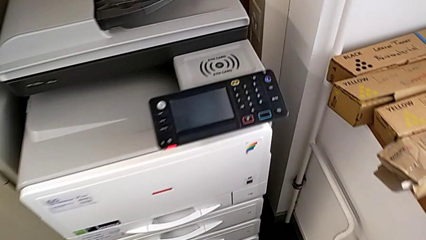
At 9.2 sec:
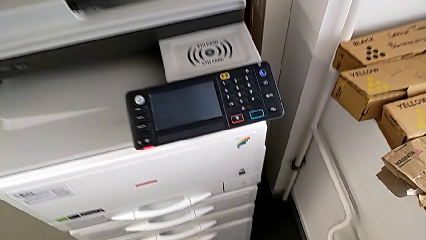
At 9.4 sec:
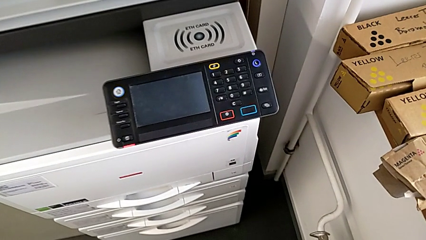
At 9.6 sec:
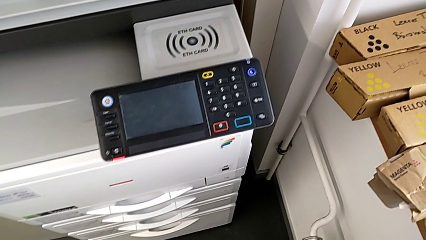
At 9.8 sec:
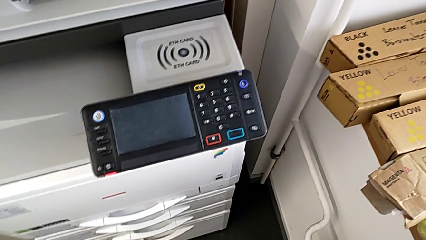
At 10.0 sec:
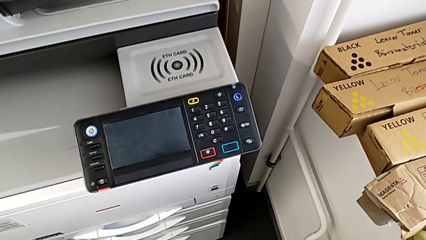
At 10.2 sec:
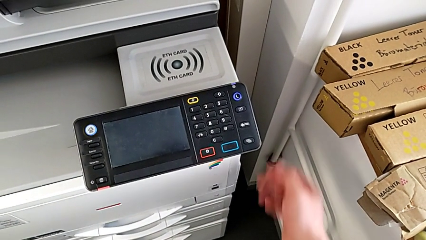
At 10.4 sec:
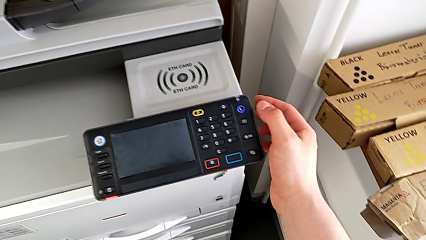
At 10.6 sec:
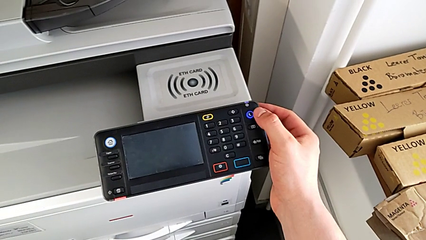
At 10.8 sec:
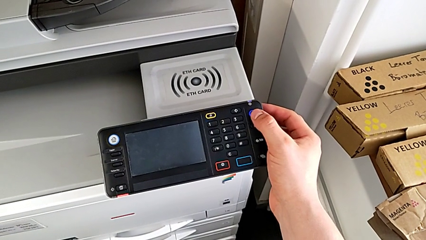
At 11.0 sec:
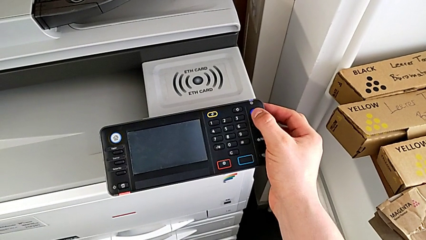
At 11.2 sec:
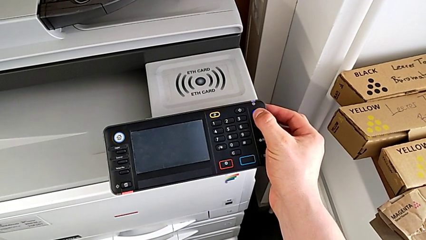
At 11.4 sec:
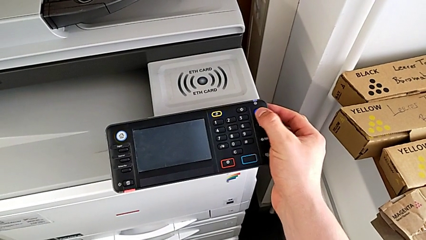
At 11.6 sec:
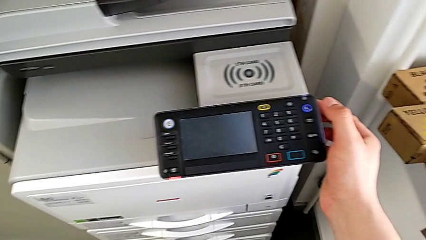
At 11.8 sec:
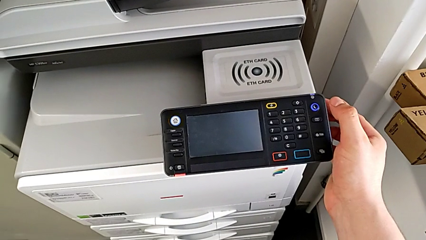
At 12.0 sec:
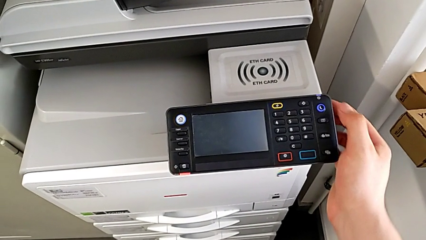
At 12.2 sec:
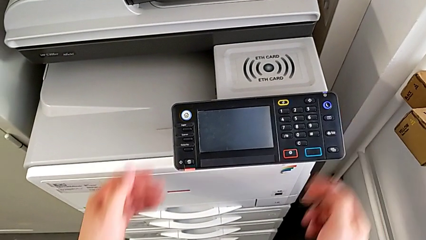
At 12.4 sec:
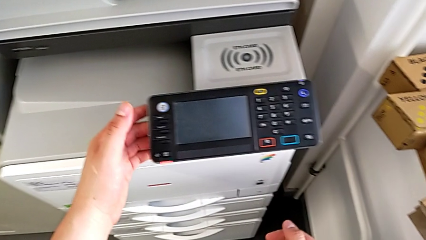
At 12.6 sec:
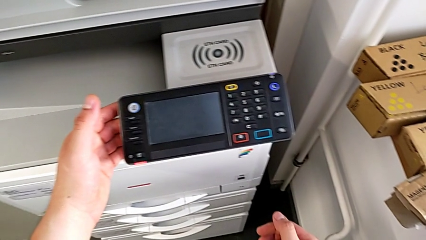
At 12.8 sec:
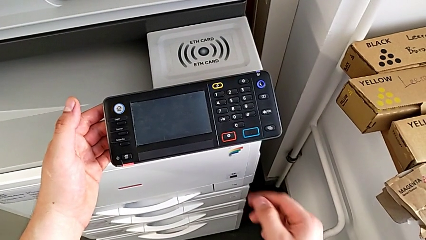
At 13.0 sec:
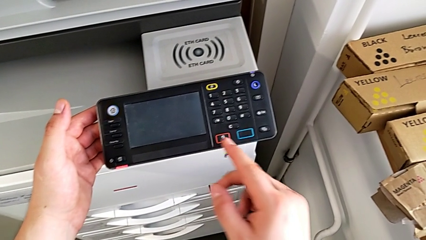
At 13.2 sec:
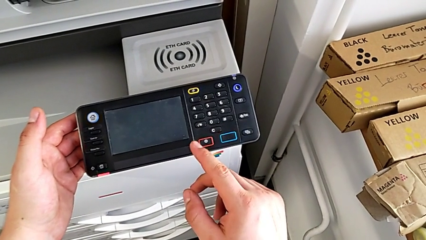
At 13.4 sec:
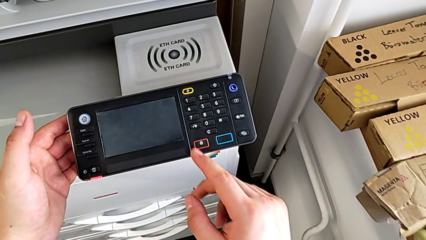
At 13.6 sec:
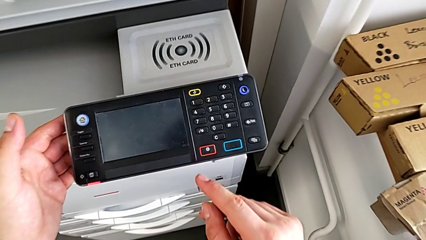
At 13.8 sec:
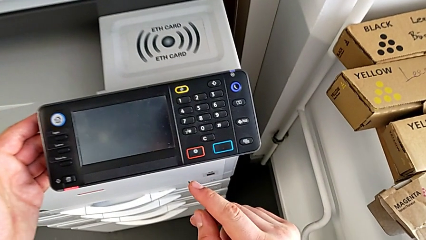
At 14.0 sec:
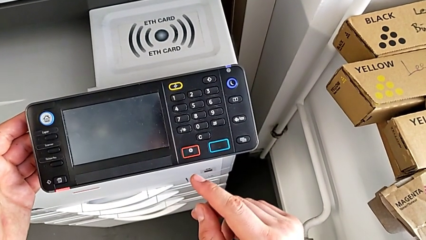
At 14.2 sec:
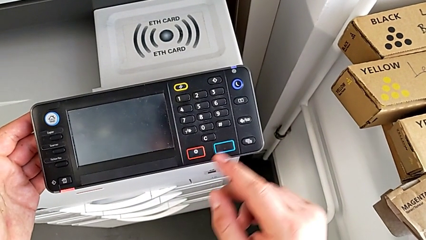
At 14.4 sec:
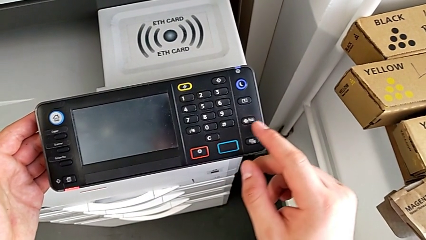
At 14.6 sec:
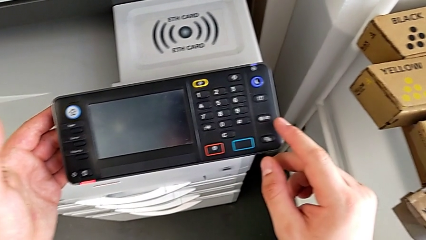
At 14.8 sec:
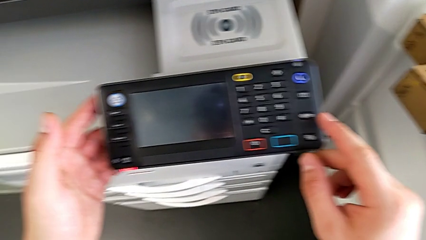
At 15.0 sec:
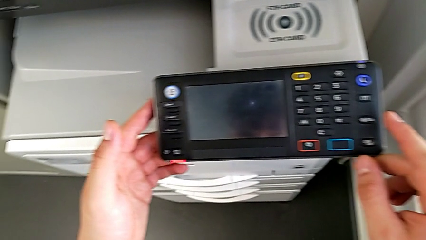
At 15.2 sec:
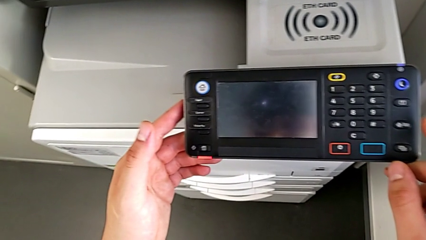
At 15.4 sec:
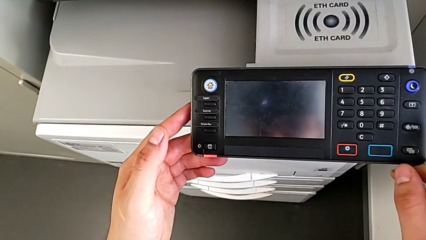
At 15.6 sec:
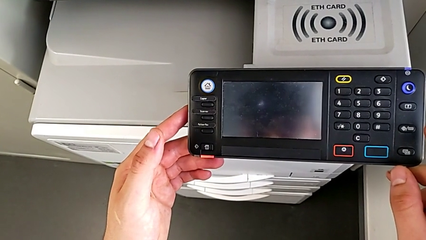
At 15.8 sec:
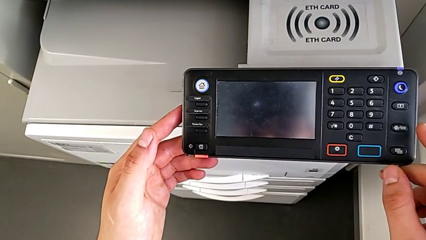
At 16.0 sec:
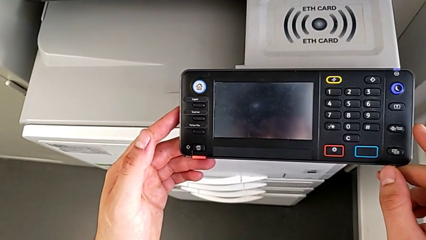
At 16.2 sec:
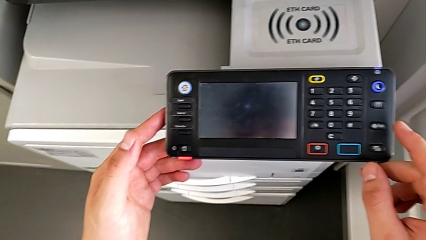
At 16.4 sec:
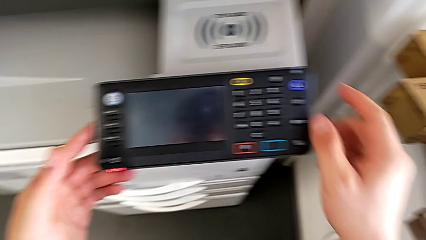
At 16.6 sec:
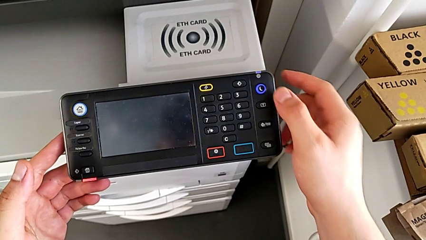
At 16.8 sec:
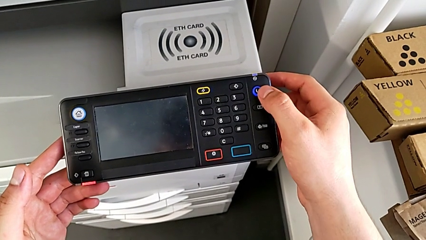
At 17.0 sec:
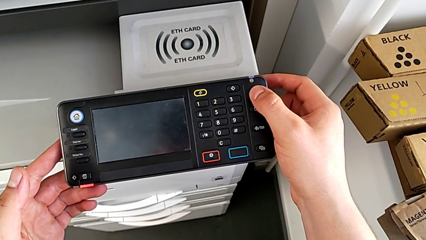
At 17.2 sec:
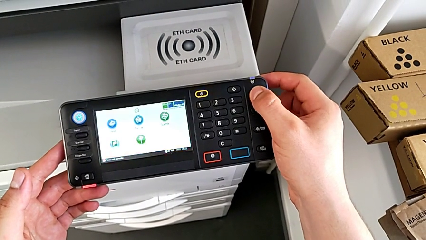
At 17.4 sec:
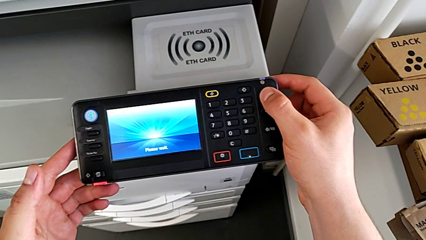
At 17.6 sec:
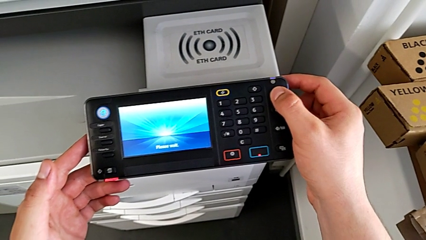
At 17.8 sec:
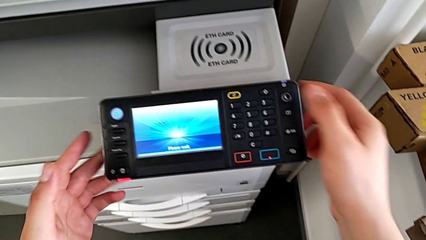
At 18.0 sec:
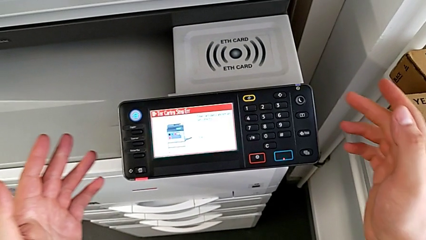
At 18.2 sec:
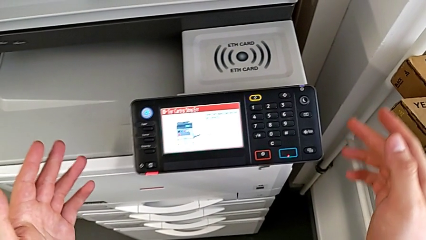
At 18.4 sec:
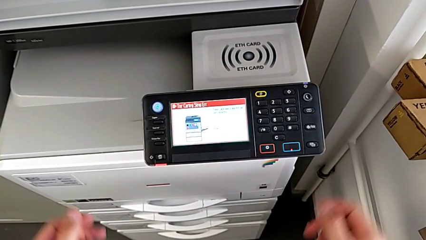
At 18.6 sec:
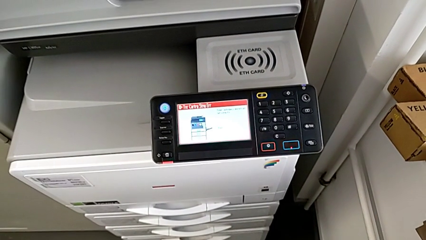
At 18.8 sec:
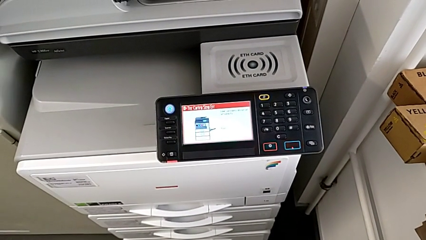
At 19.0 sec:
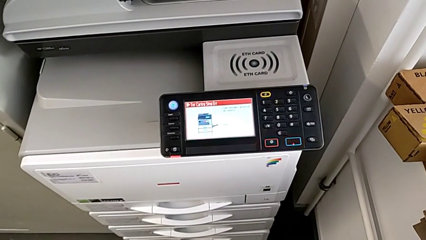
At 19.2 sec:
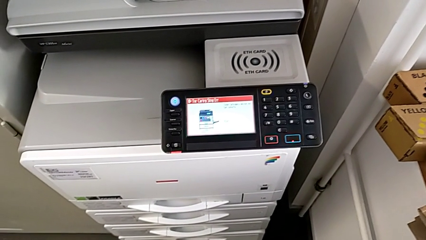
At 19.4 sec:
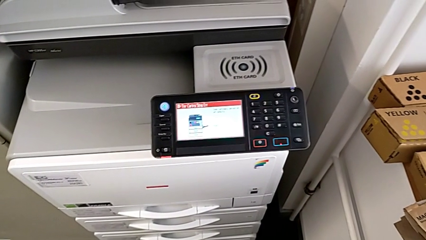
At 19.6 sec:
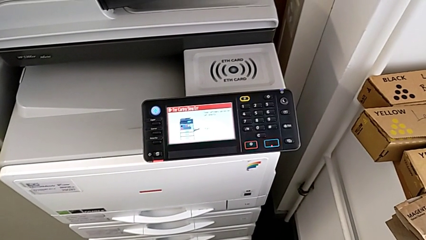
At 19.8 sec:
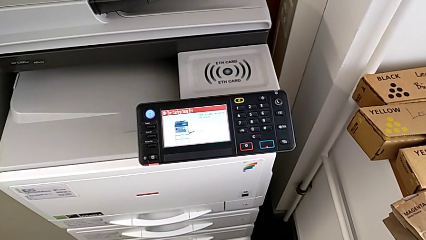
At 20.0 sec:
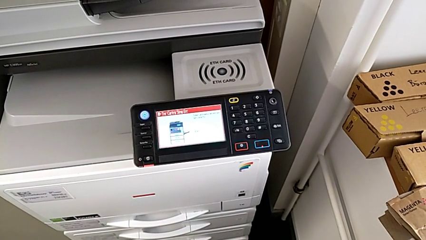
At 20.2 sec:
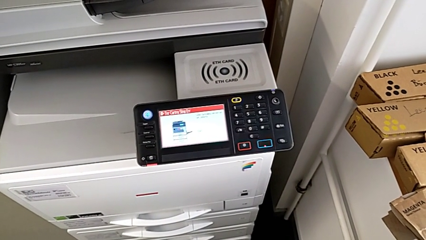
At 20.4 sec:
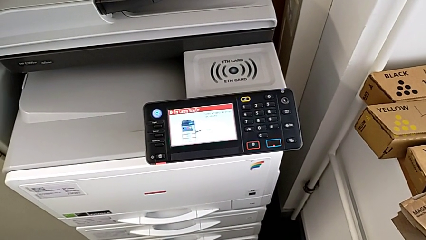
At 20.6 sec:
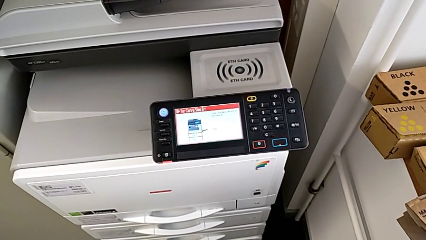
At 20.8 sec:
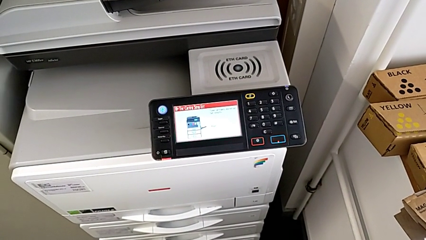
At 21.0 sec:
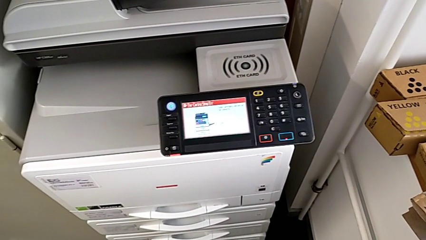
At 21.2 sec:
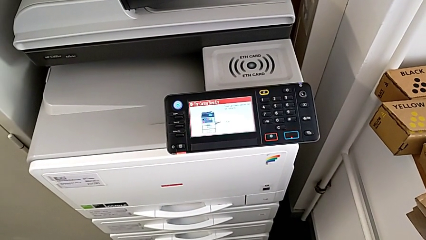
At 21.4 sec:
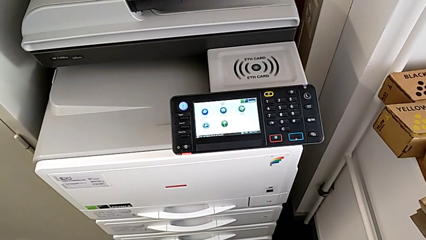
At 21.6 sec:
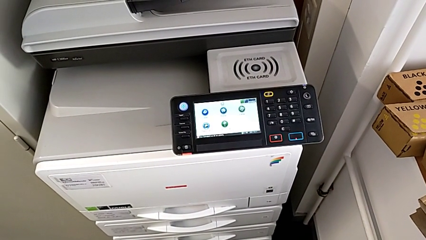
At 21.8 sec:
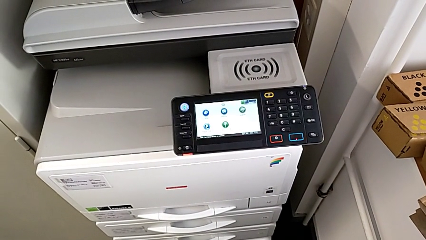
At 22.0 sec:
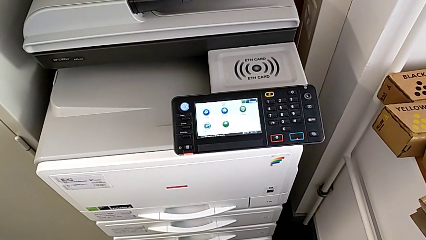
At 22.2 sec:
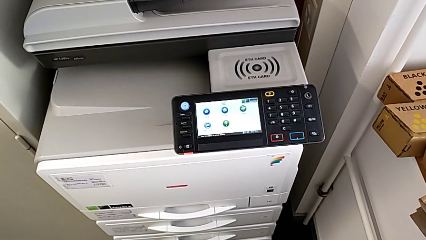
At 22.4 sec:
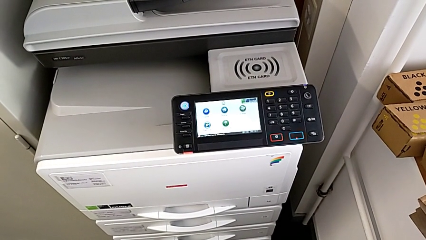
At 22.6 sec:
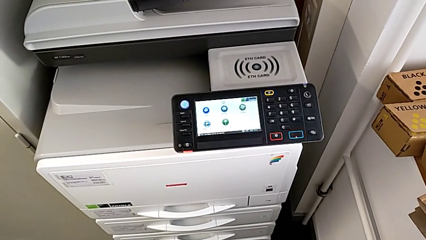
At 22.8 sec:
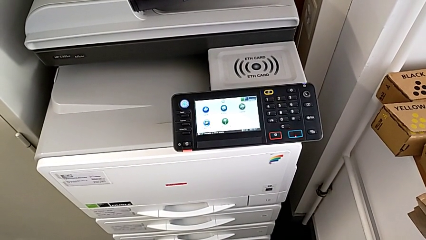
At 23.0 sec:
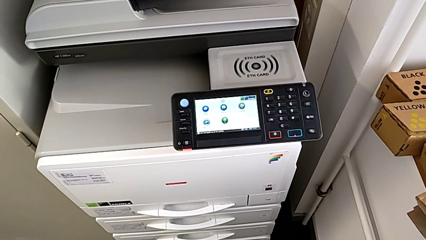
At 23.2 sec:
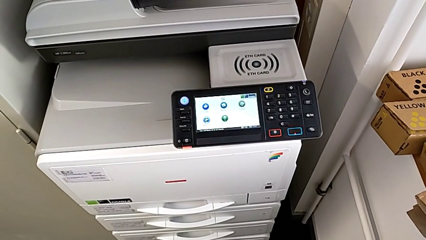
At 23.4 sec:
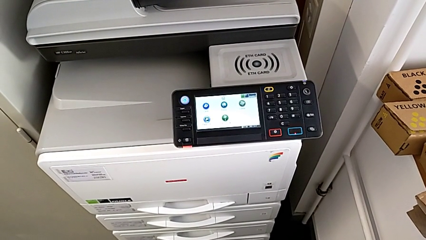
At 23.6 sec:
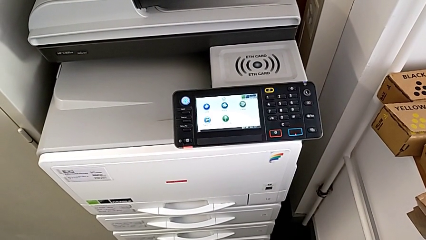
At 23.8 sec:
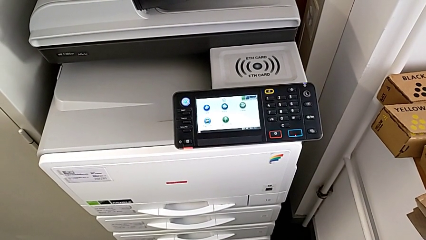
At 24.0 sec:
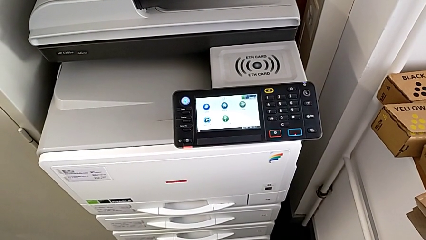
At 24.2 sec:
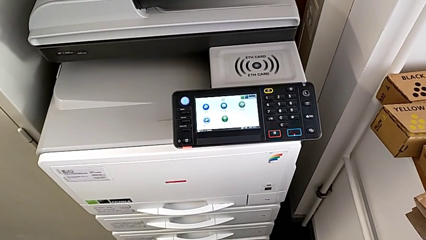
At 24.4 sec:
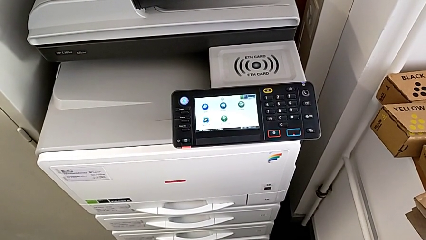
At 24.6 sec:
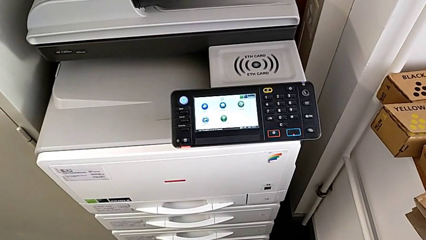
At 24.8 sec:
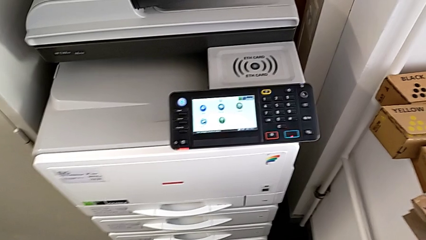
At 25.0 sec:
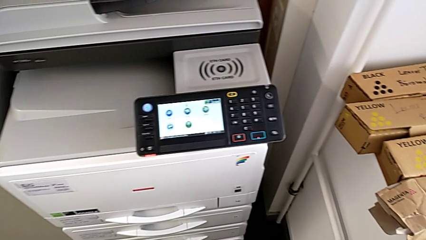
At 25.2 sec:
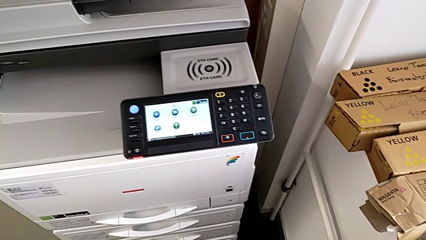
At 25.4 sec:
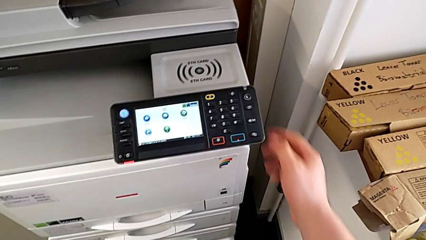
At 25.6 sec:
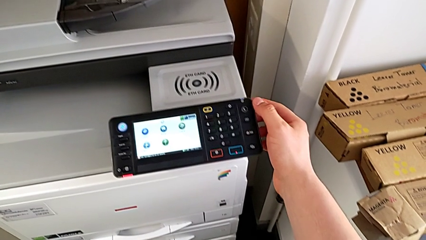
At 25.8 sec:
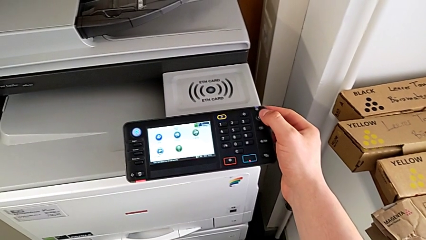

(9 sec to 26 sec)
The camera wearer turns on the printer. They approach the printer, press the blue button, hold the rectangular touch screen, press the blue button and inspect the rectangular touch screen.
